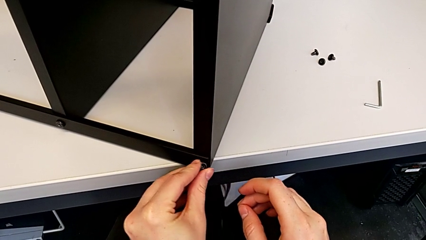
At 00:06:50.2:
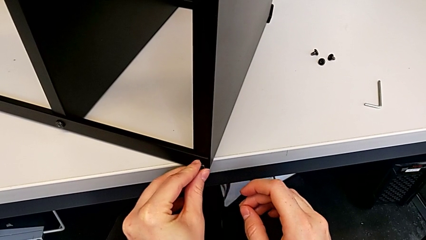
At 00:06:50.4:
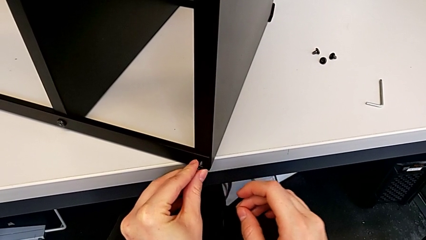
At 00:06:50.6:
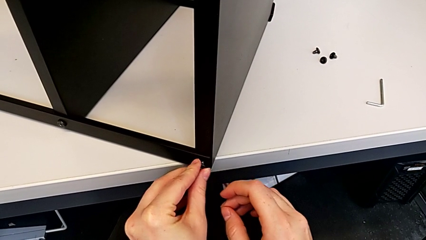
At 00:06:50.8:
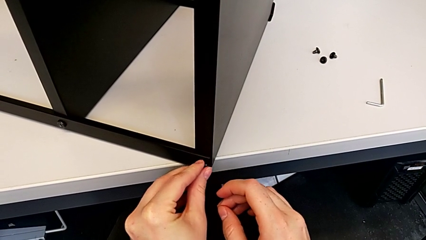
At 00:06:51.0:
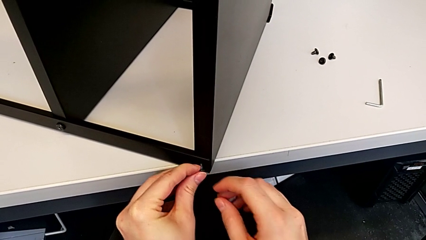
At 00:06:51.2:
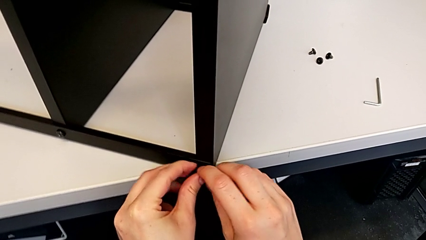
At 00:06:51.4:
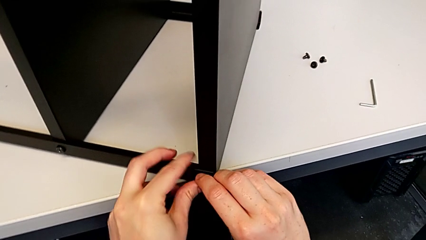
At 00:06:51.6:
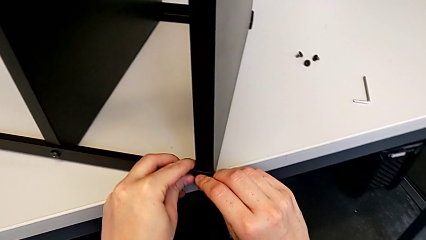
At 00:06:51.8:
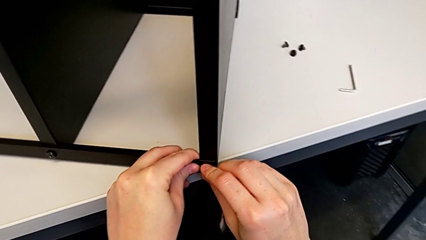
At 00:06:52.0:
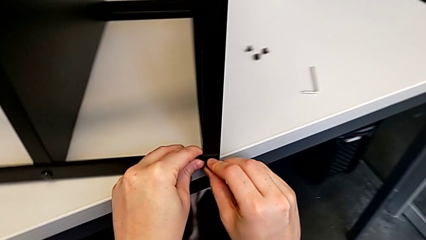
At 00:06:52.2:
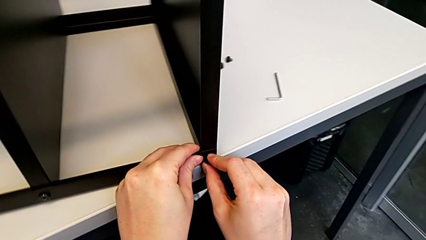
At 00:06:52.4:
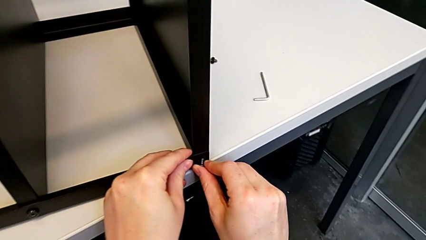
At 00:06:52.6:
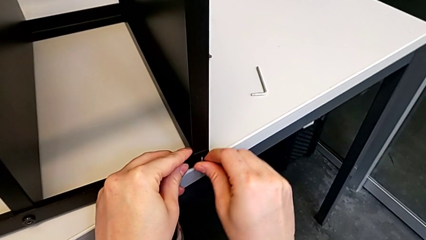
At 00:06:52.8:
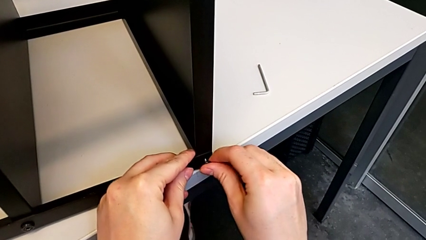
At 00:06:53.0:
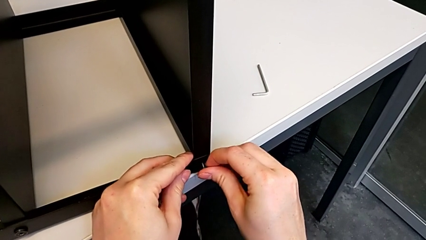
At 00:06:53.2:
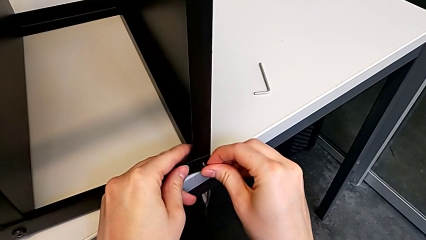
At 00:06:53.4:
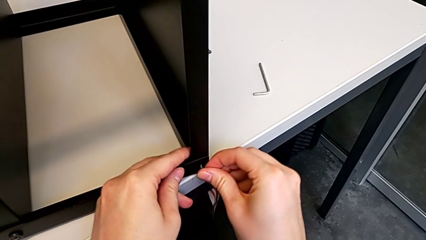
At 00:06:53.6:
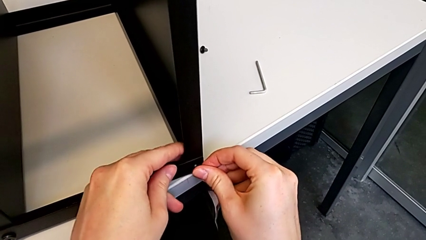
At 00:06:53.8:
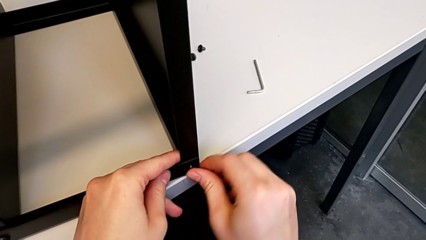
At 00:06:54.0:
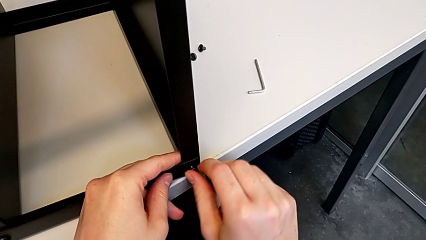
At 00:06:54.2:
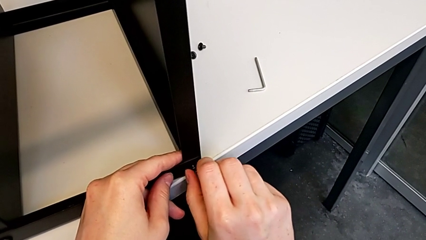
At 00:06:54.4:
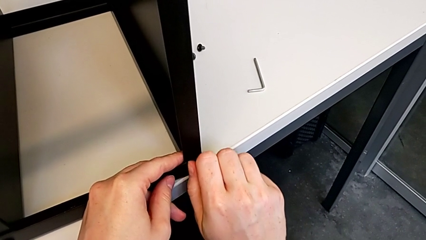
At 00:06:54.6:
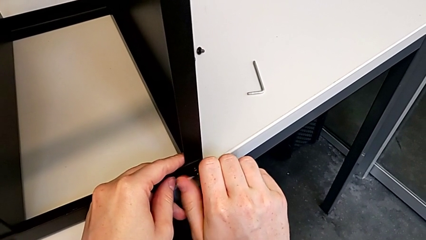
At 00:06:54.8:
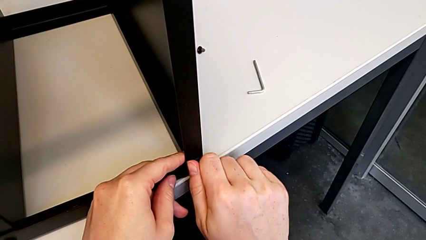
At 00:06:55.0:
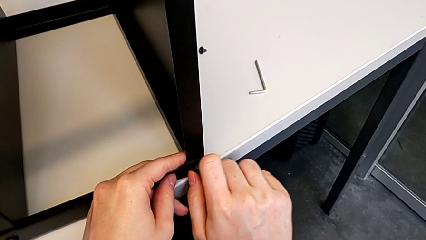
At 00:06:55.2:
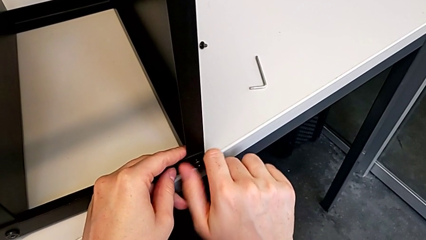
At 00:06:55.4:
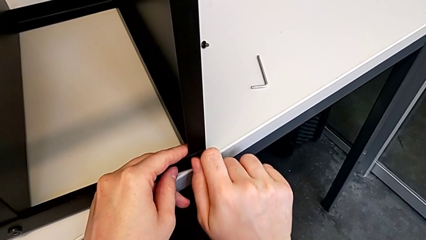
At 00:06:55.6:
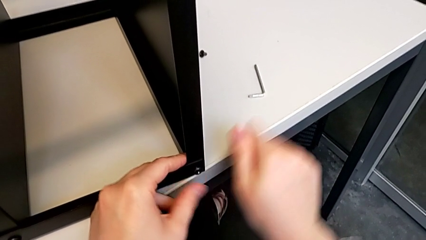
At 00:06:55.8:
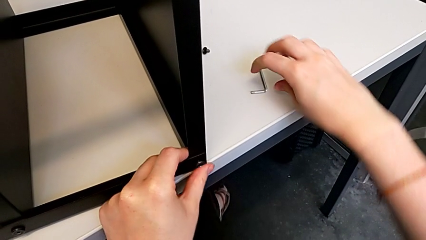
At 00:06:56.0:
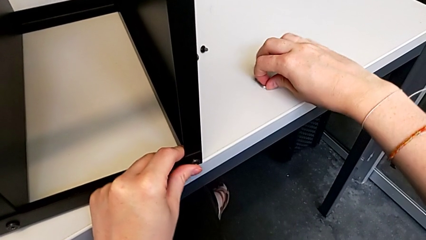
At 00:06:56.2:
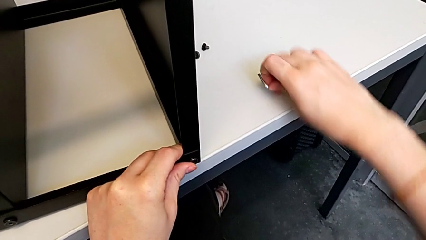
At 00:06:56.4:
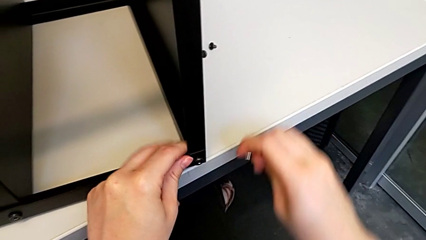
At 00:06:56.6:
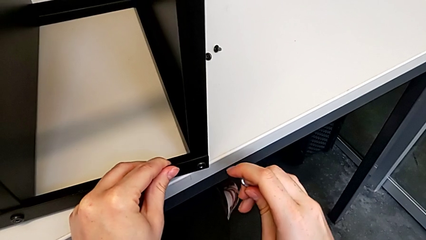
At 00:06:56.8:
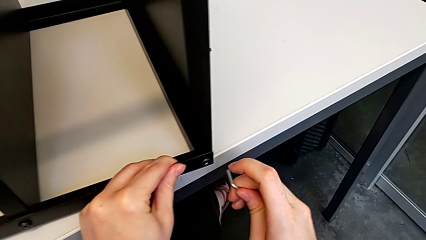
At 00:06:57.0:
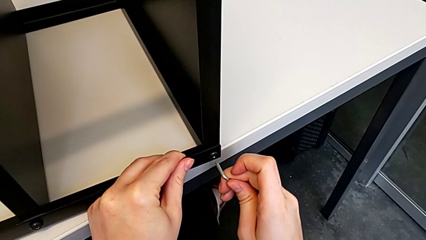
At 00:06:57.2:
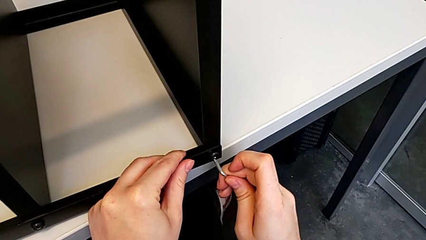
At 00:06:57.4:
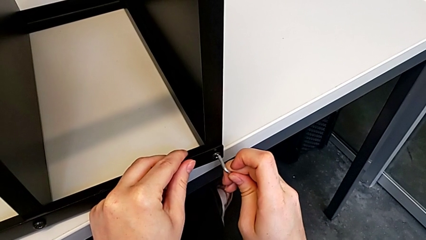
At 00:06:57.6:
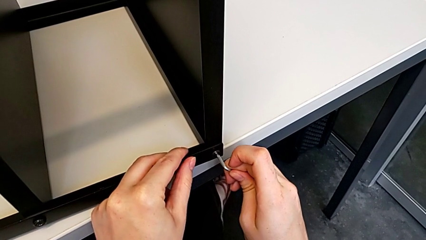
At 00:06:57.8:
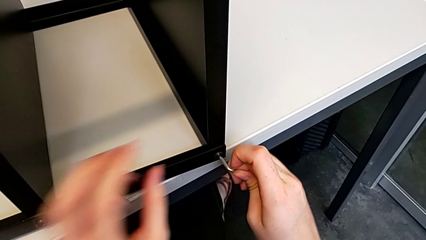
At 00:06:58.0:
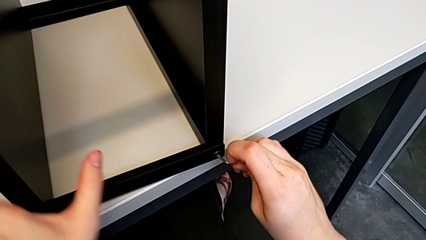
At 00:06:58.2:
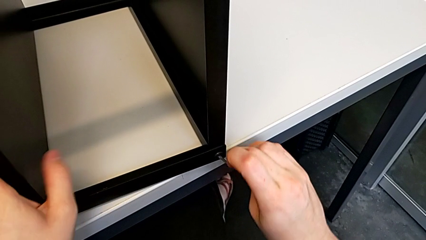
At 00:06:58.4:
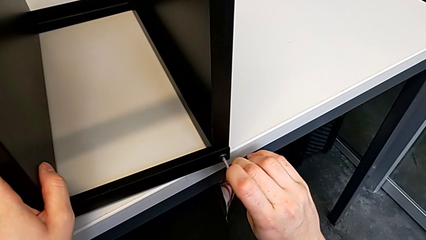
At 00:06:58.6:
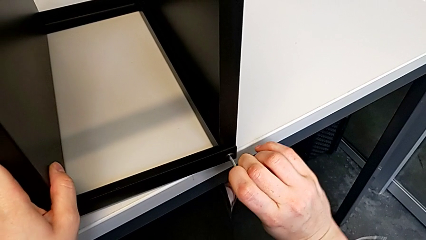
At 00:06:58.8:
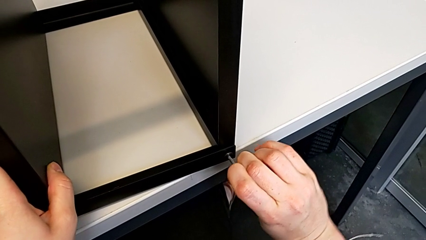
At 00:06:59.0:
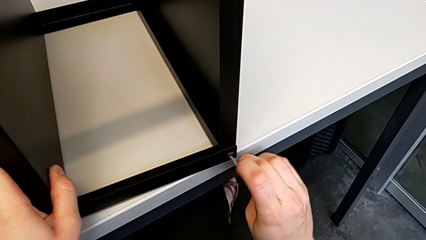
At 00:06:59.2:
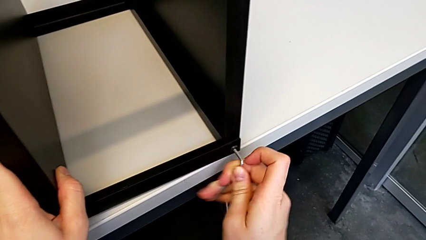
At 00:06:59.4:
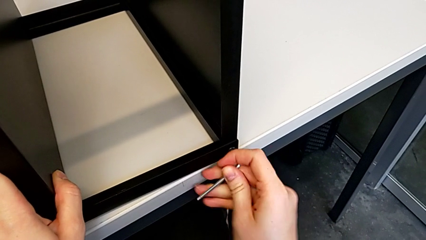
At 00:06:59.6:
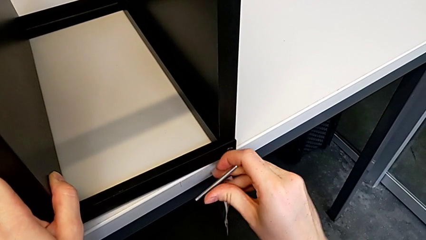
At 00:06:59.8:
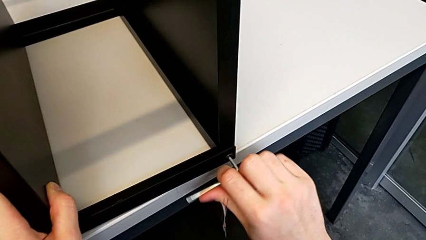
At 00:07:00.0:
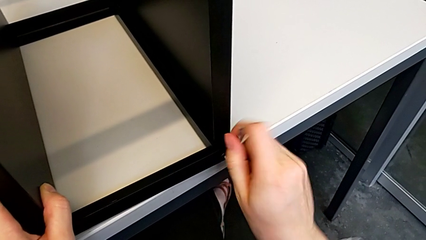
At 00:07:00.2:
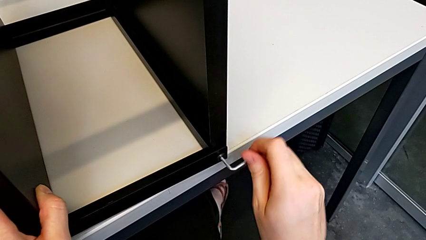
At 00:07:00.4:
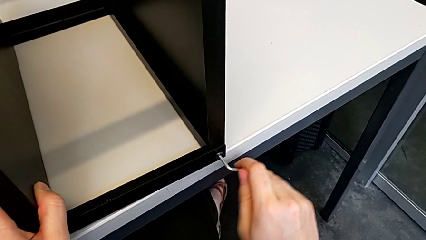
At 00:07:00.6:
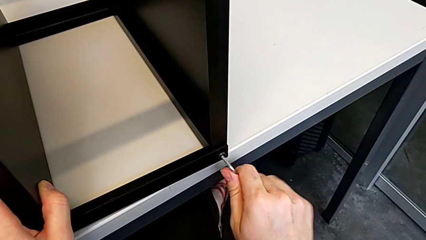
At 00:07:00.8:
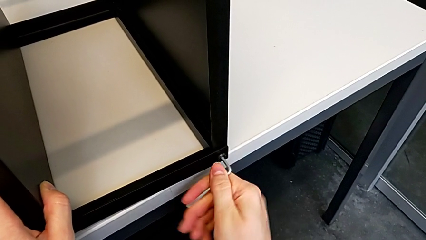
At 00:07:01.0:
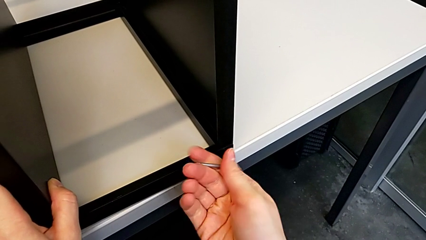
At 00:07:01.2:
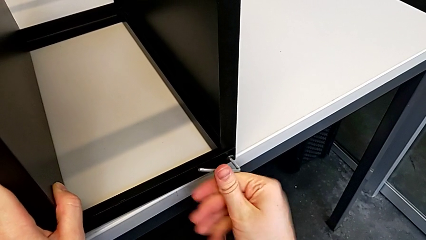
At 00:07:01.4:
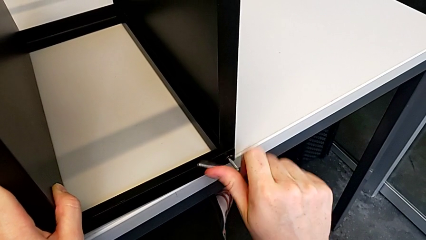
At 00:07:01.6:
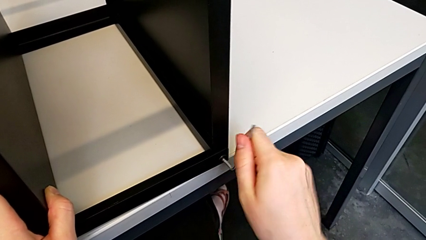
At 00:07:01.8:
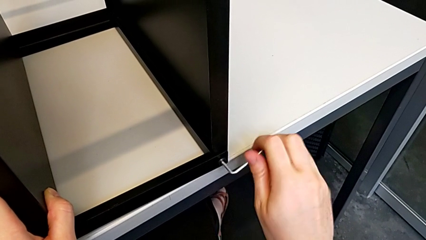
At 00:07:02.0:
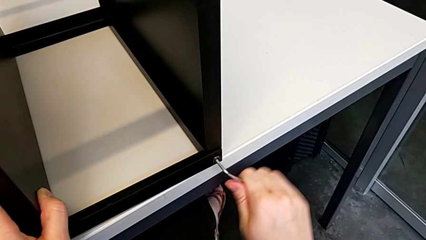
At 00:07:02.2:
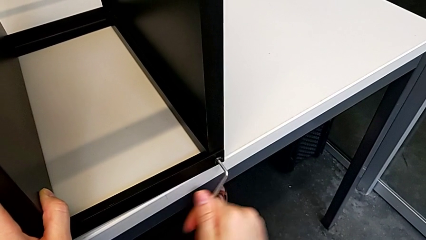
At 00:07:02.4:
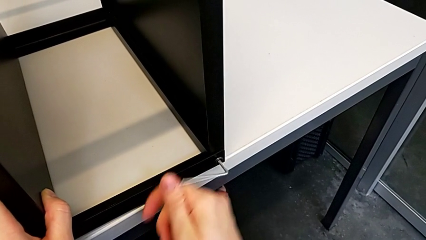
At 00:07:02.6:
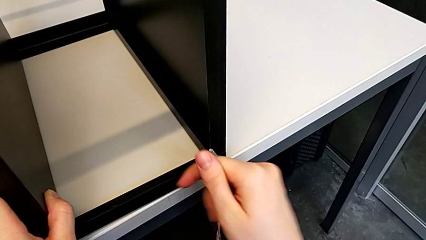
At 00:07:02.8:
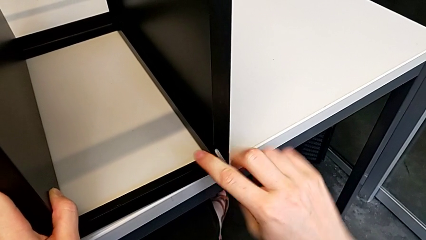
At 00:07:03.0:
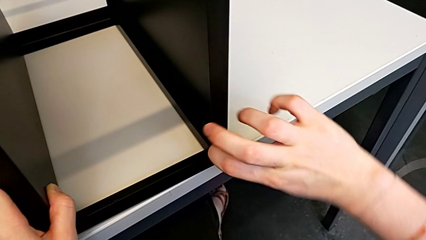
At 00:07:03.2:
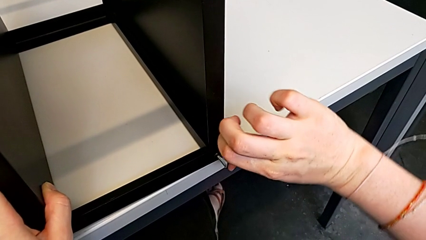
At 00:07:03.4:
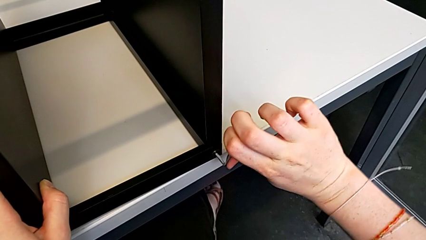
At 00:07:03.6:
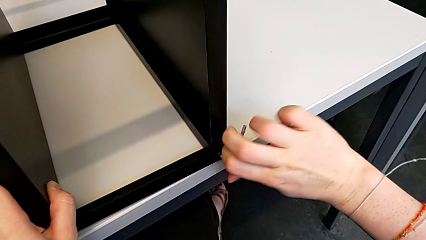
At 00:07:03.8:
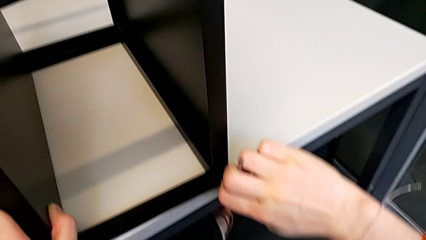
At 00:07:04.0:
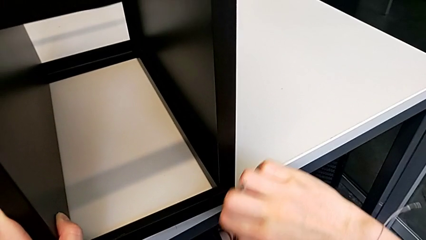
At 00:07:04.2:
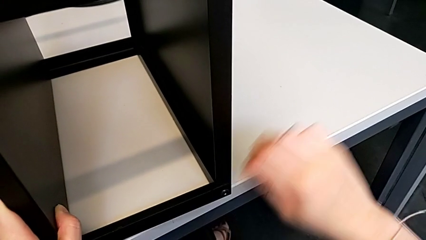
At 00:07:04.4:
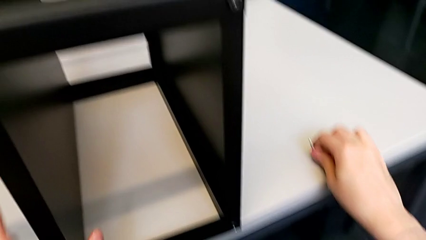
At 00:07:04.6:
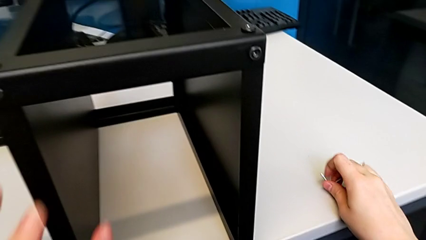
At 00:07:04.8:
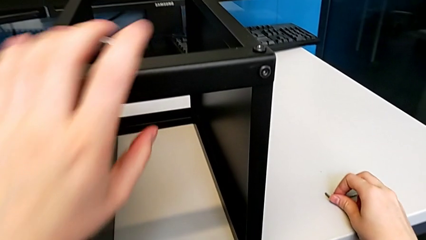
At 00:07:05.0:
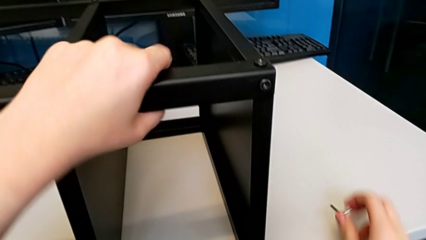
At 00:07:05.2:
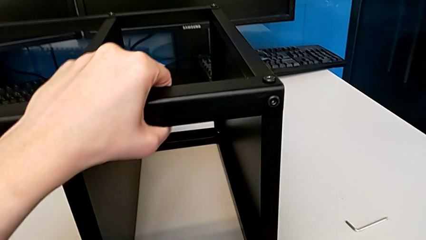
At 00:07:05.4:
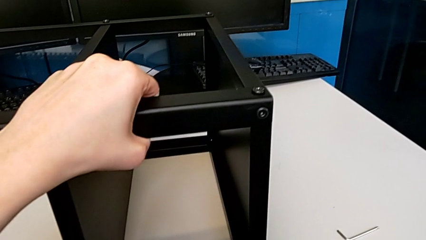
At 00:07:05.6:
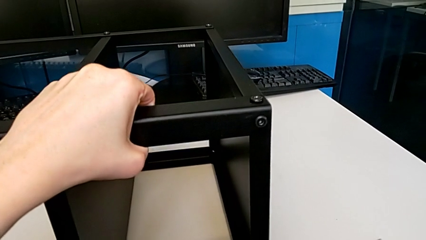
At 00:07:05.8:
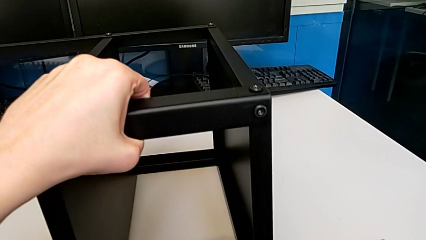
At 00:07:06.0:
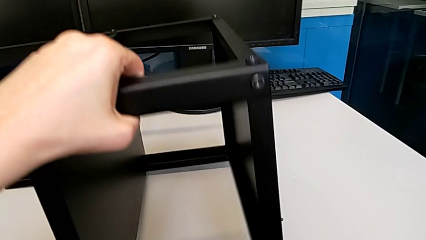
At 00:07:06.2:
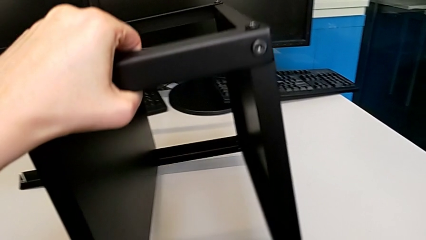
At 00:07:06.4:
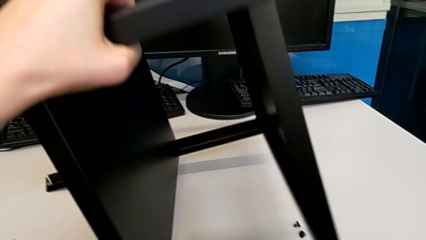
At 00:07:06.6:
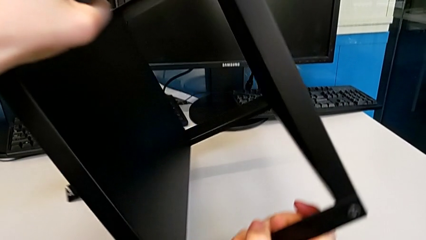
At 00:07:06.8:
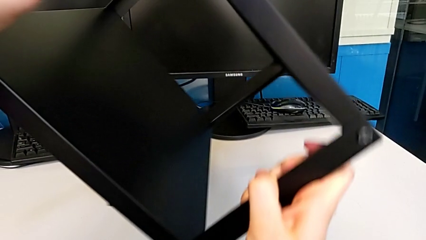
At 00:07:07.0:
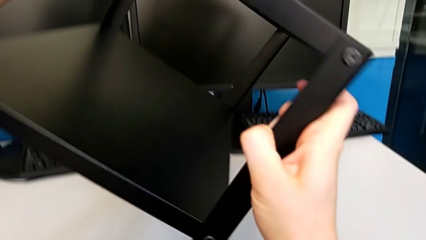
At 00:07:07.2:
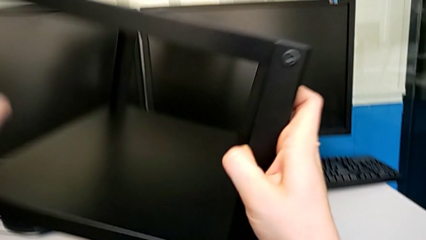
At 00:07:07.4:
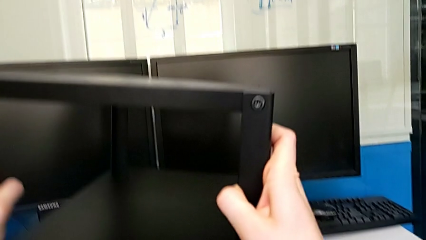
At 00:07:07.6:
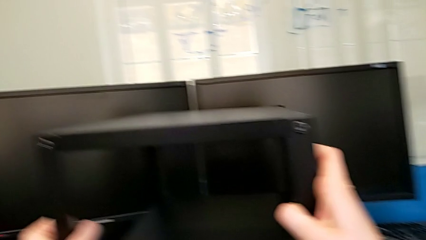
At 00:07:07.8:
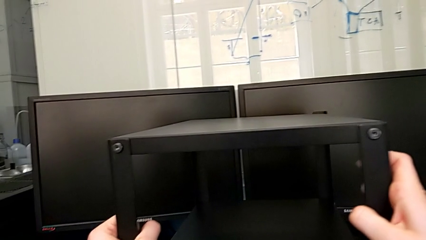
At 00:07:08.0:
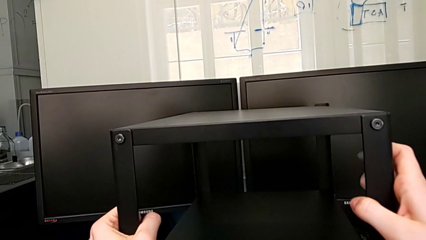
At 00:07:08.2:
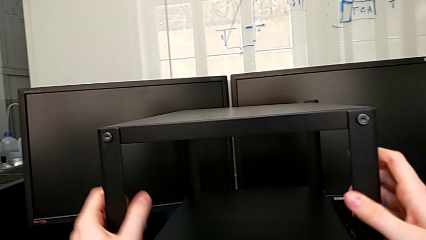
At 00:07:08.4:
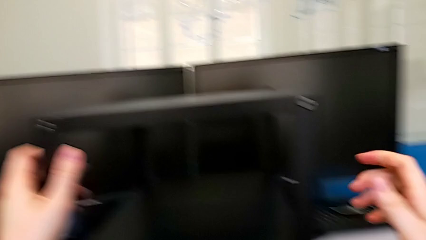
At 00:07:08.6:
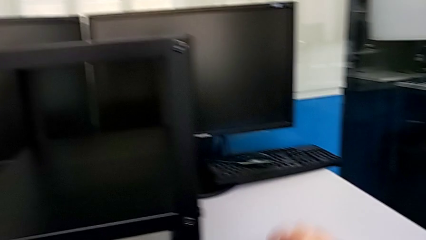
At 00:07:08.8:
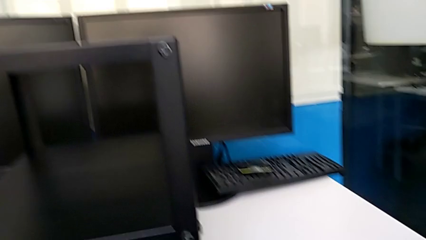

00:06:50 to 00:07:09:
The camera wearer is screwing the top shelf to the third leg. They keep inserting the first hex socket head, grab the Allen wrench, screw the first hex socket head, drop the Allen wrench, grab the tray, stand it and grab the second hex socket head.
